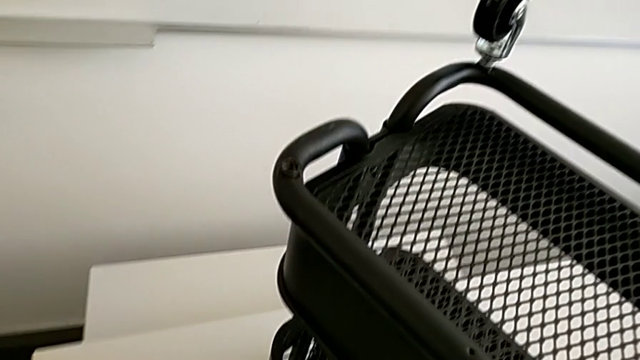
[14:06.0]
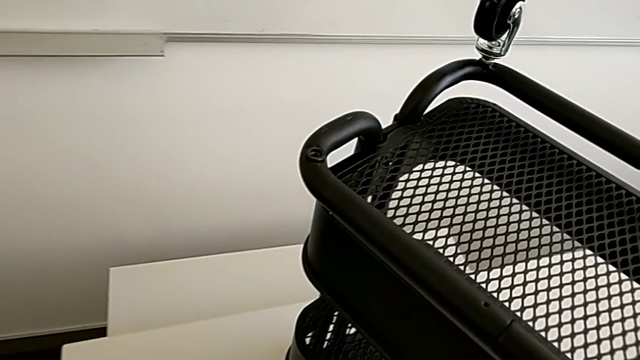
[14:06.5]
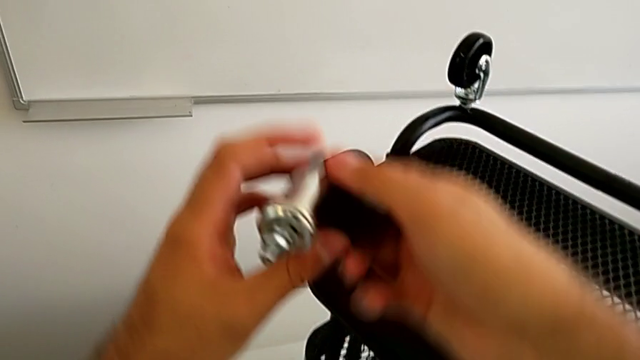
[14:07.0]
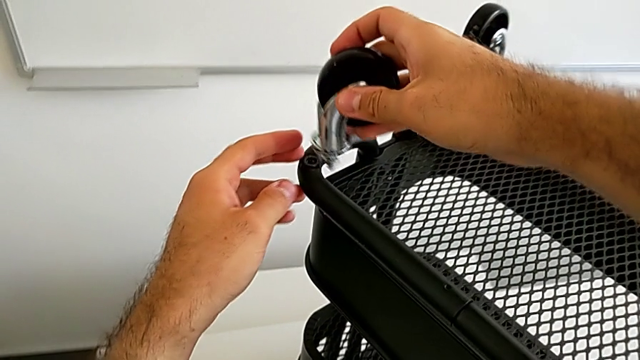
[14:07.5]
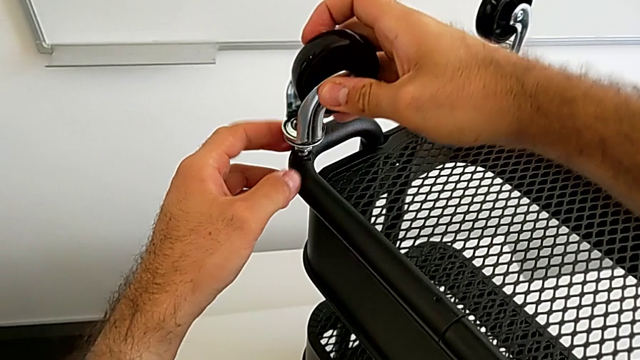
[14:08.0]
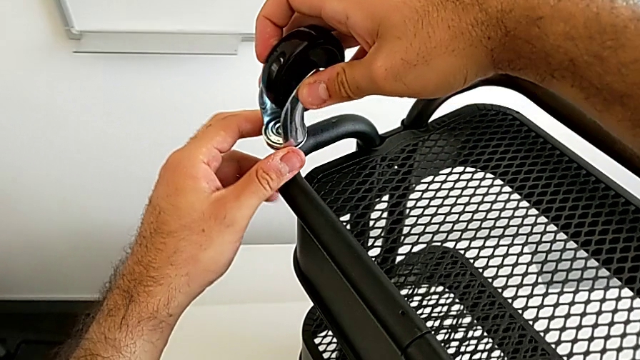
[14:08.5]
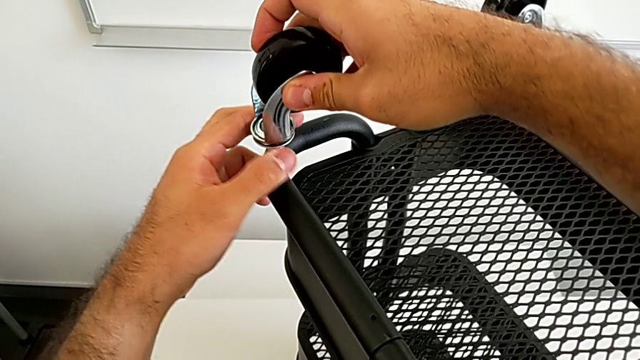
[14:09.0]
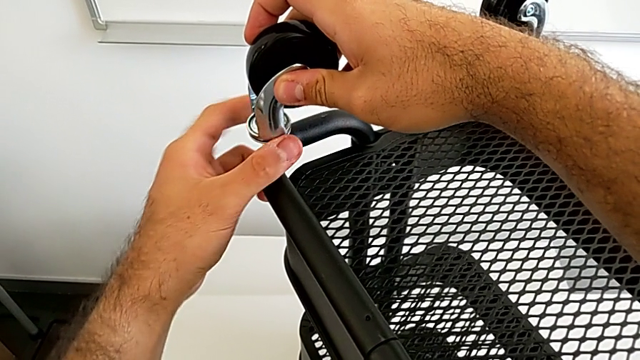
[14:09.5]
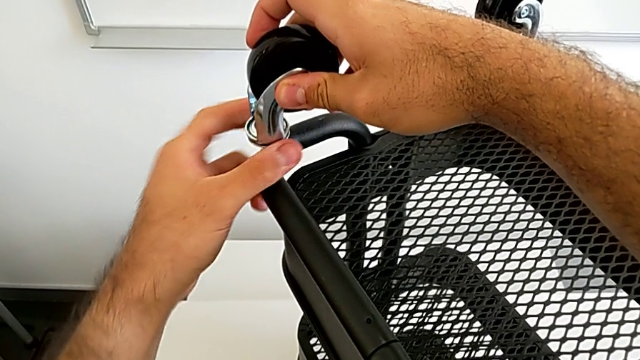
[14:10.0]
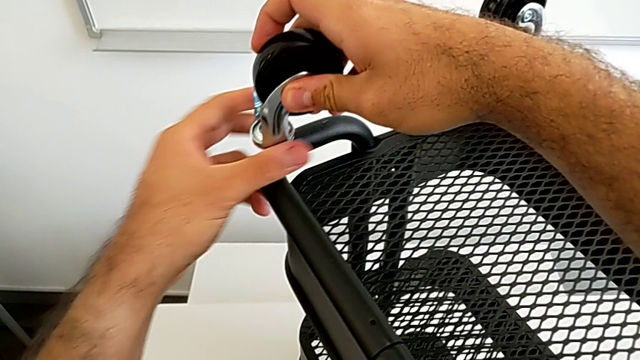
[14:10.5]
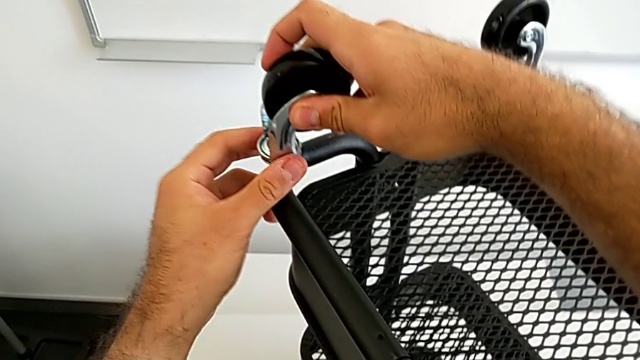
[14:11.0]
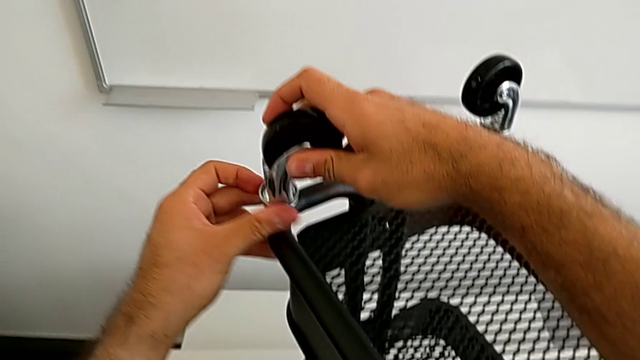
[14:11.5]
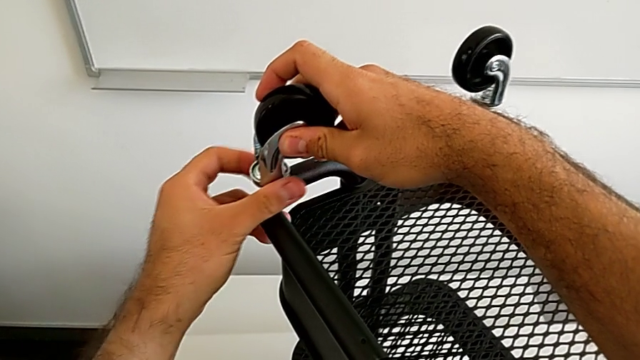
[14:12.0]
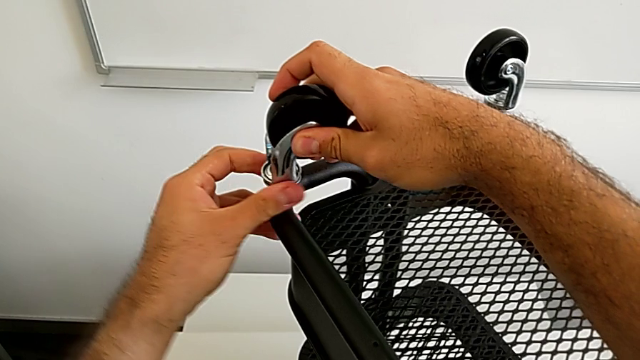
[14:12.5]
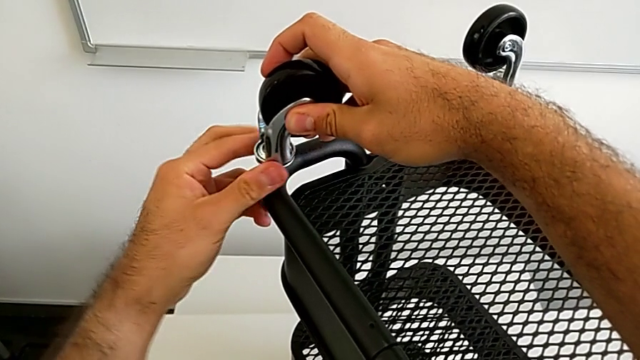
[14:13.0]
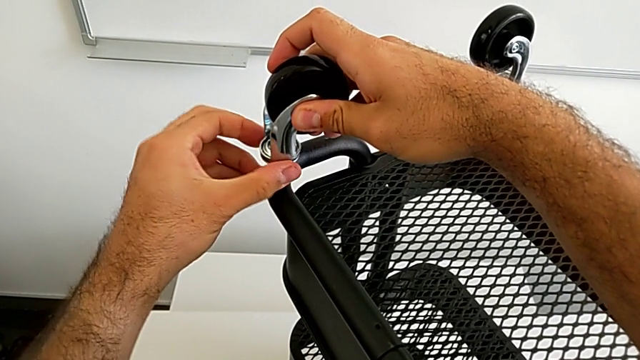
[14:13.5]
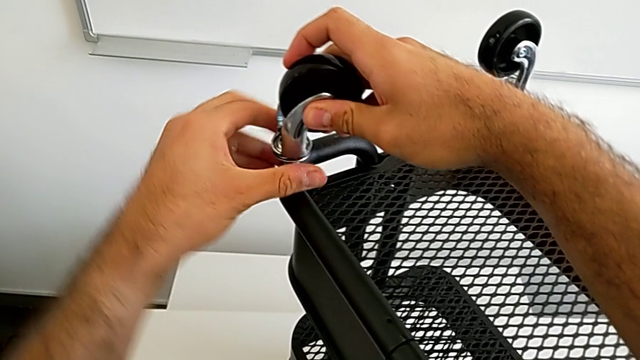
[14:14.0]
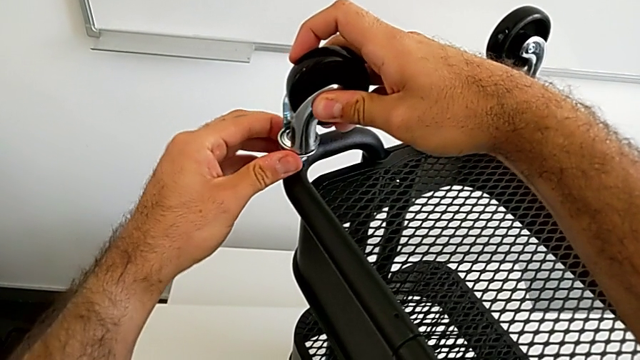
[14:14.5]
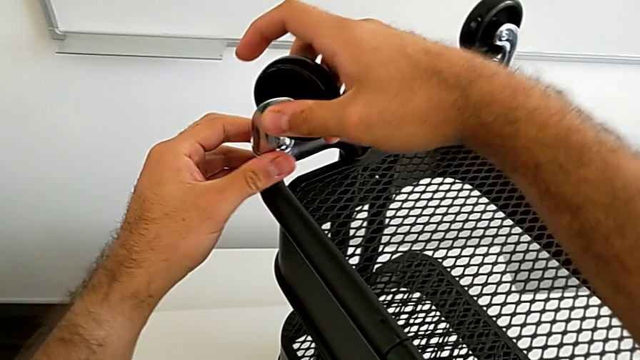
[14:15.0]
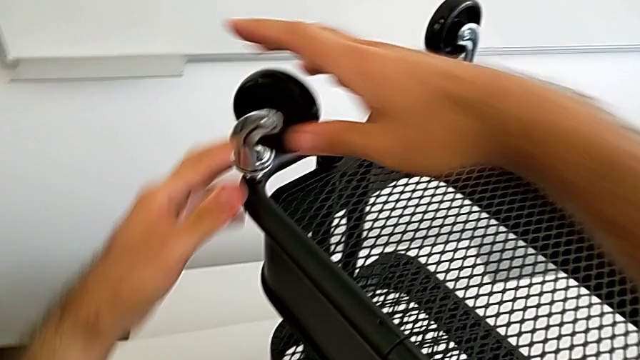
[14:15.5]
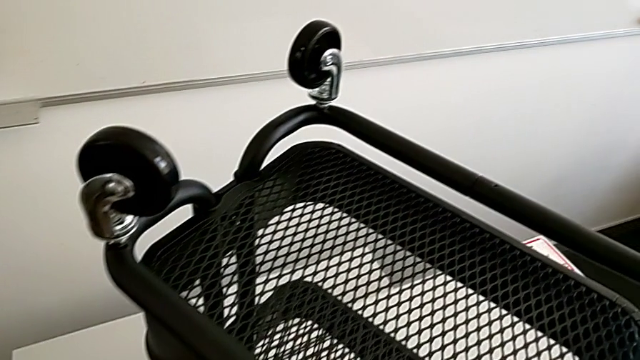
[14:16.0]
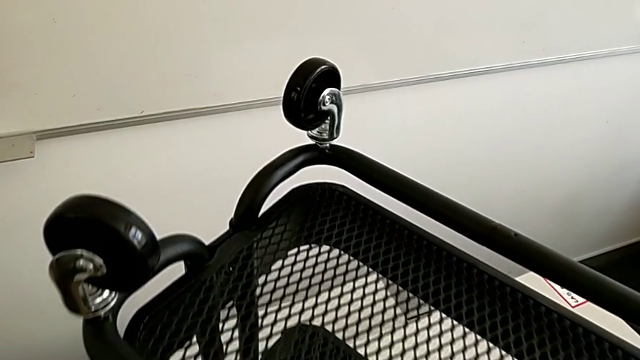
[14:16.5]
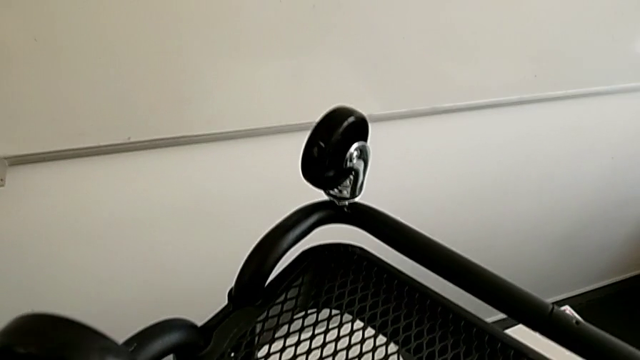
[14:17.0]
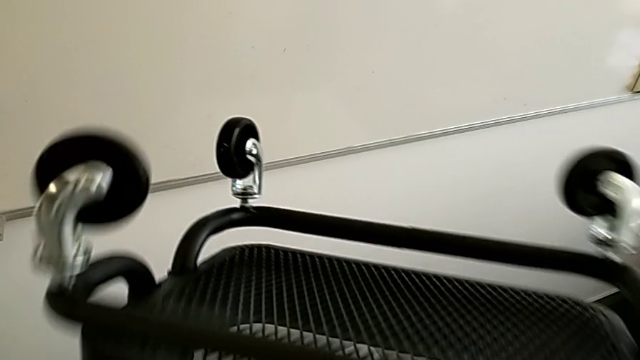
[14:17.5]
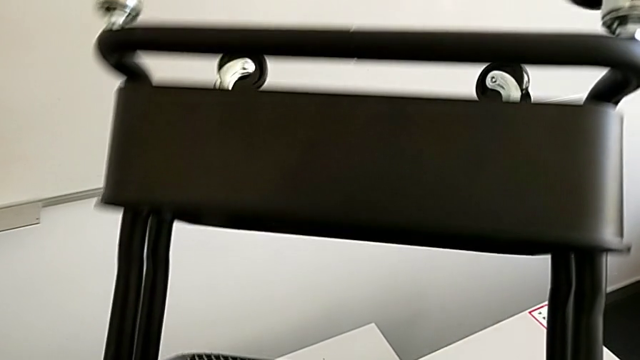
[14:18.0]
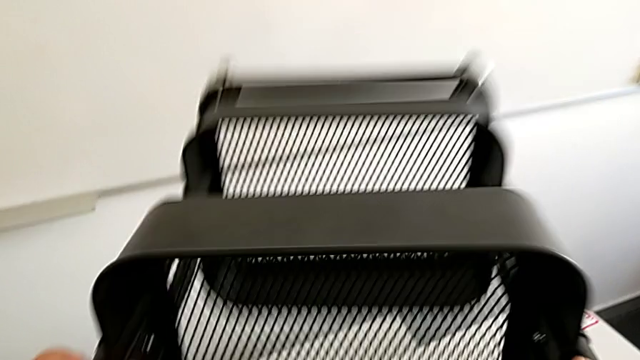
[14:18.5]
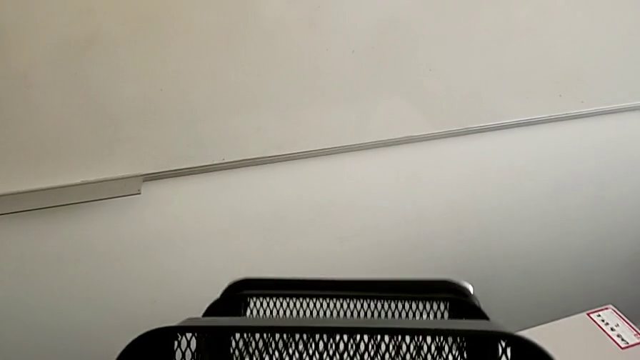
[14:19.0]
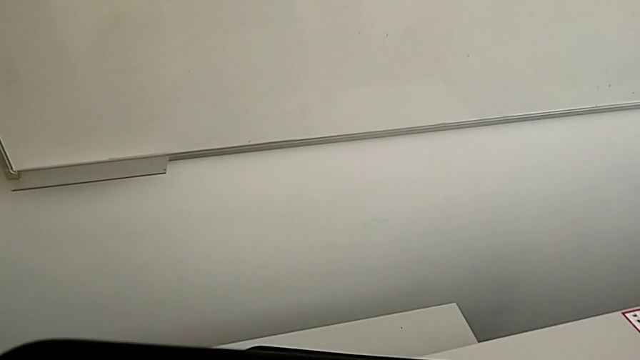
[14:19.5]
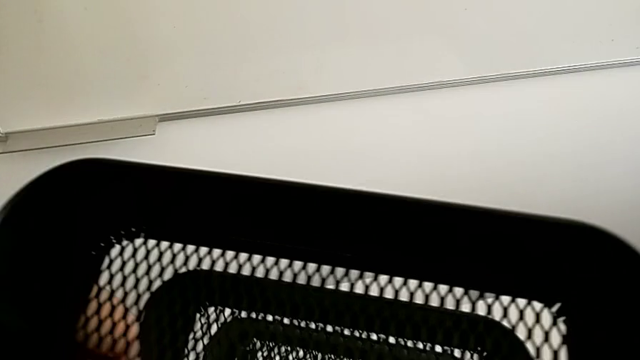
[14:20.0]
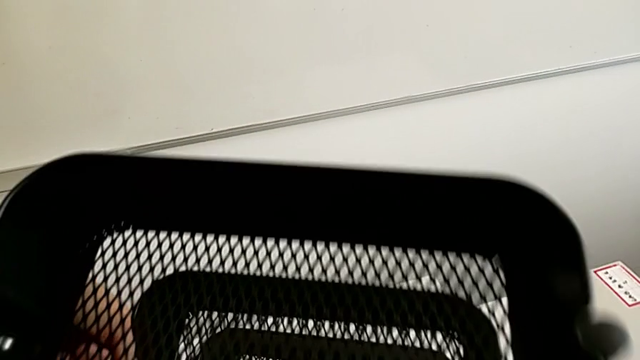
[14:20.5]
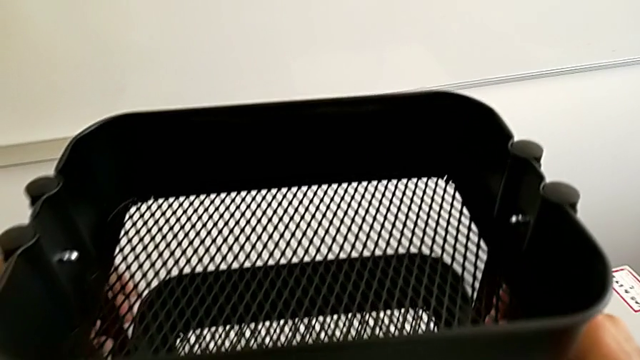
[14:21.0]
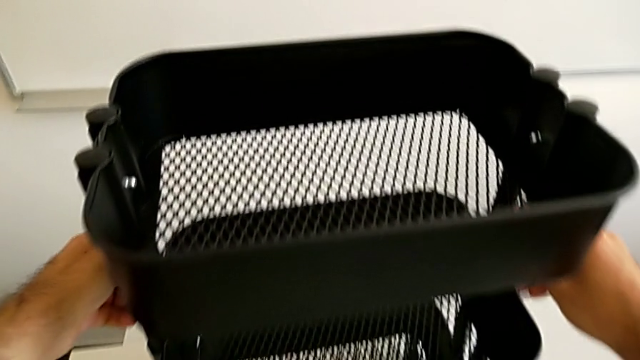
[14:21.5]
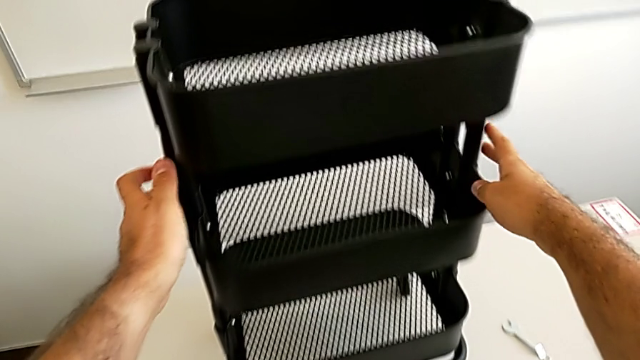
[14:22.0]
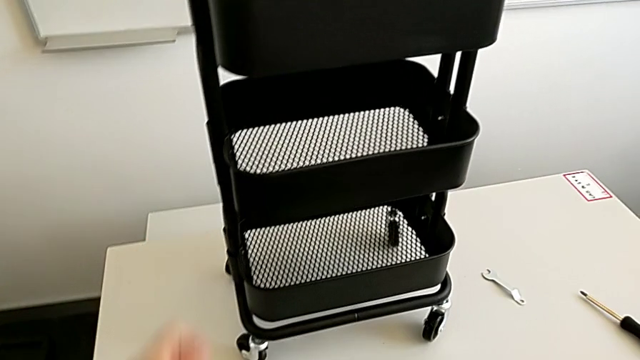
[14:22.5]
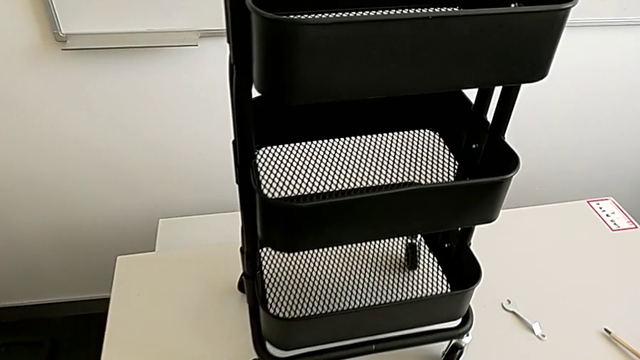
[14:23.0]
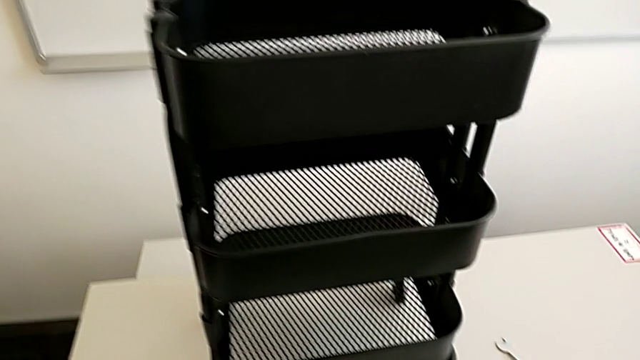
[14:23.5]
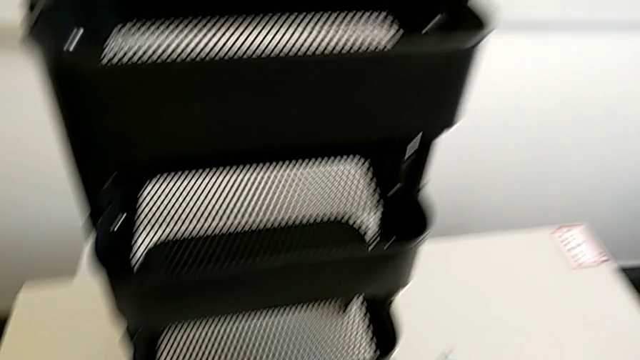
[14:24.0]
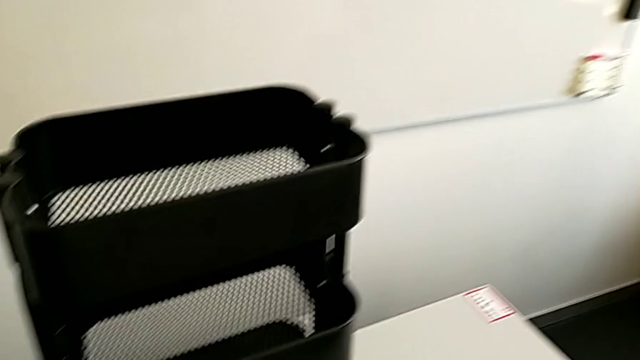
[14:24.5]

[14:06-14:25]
The camera wearer assembles the fourth wheel into the base frame. They rotate the black grid tray, grab the fourth wheel and screw it.
